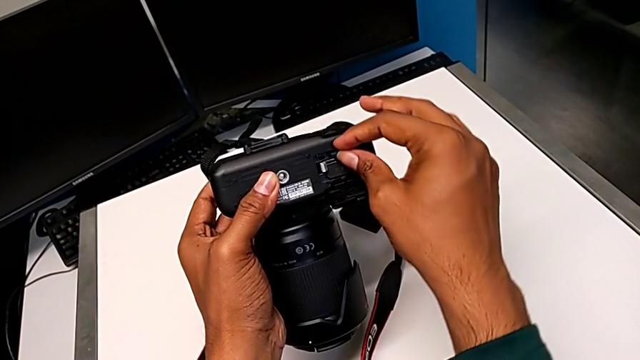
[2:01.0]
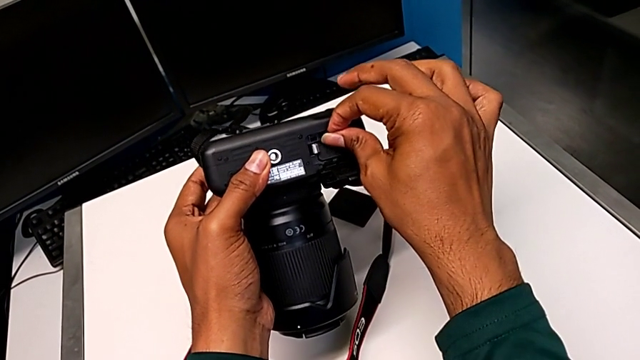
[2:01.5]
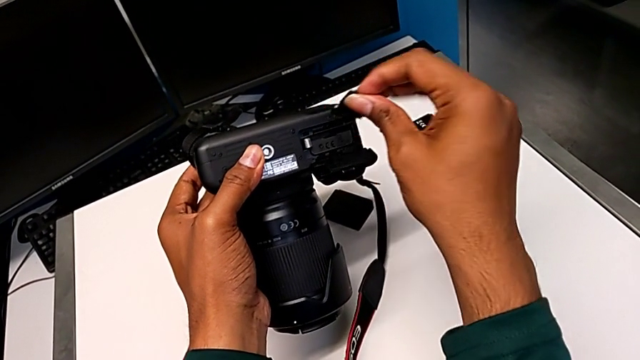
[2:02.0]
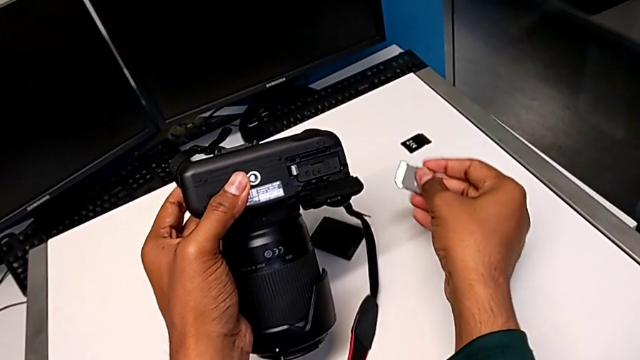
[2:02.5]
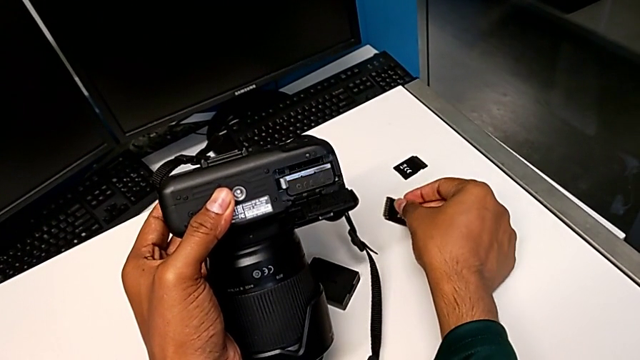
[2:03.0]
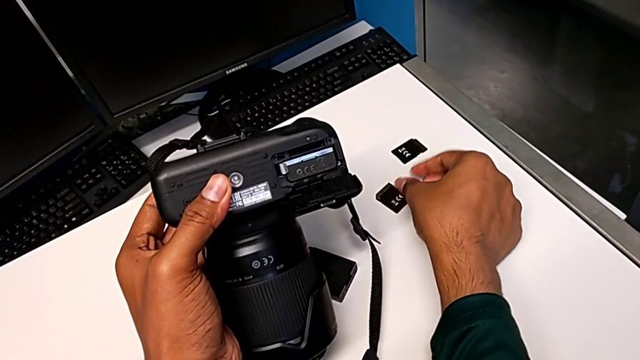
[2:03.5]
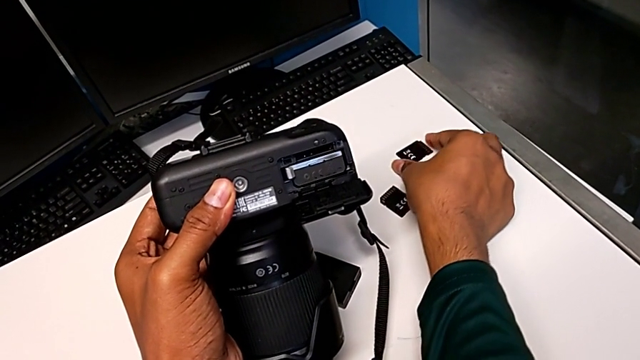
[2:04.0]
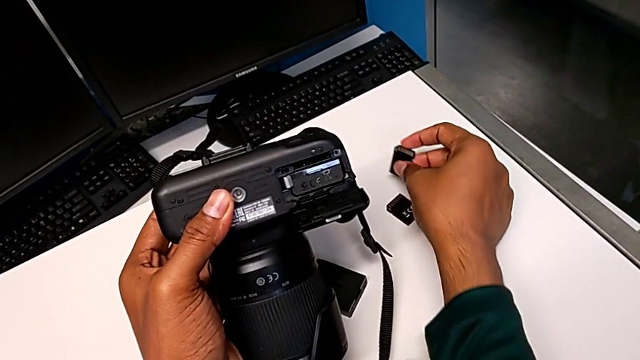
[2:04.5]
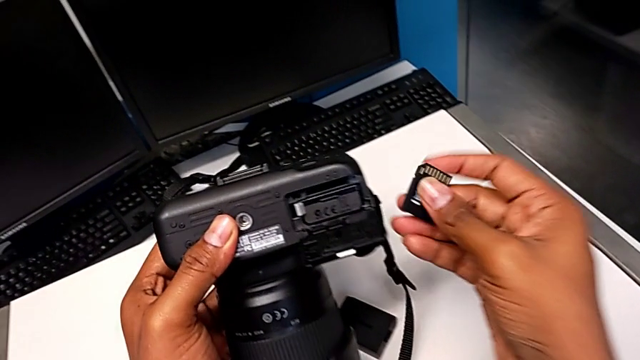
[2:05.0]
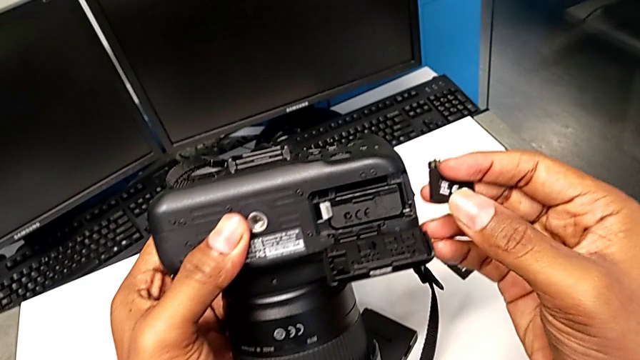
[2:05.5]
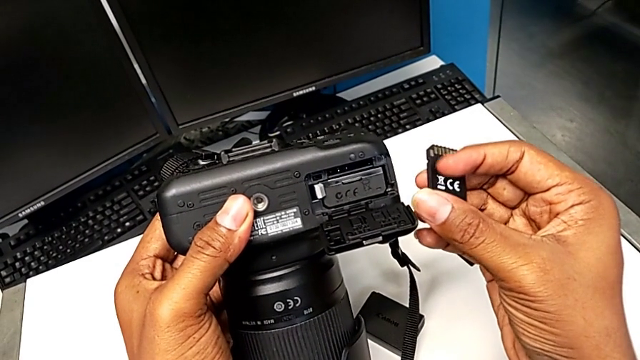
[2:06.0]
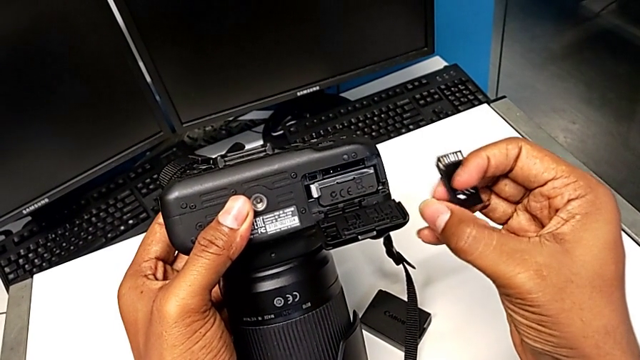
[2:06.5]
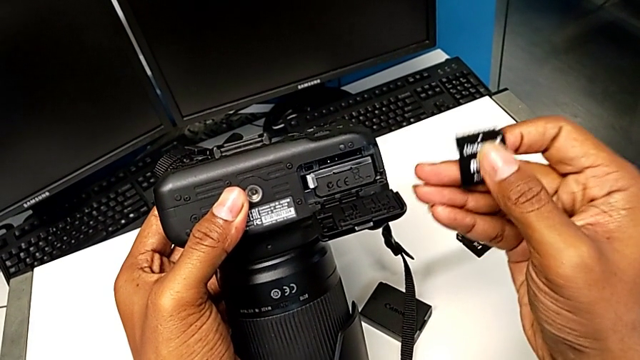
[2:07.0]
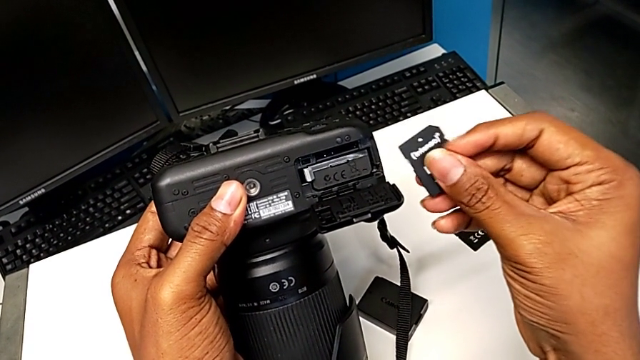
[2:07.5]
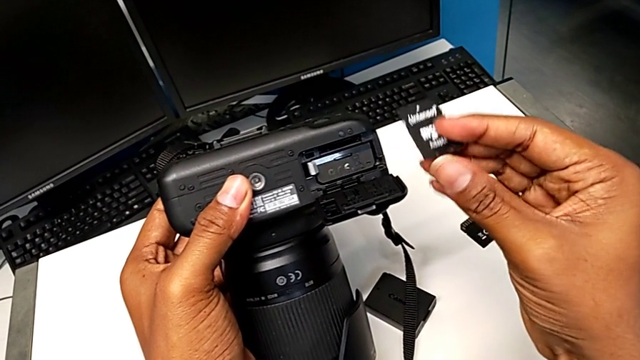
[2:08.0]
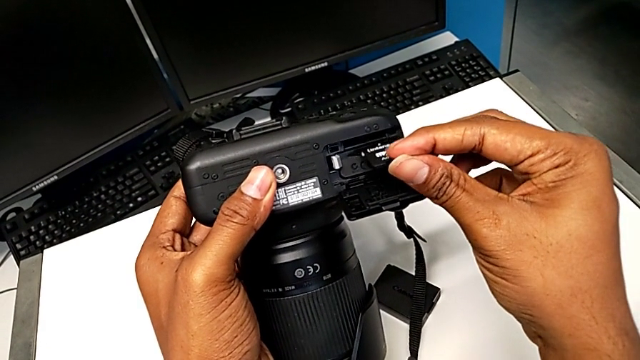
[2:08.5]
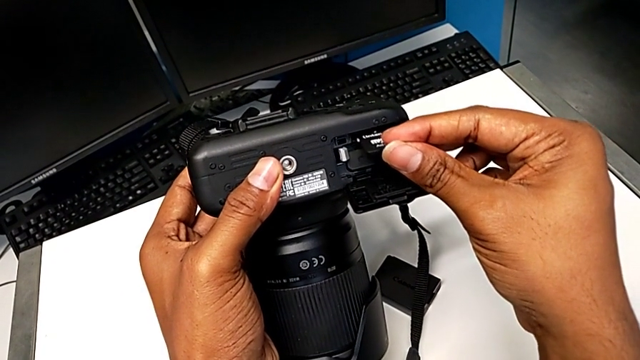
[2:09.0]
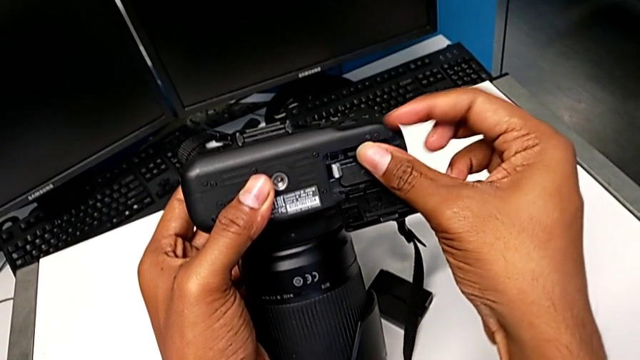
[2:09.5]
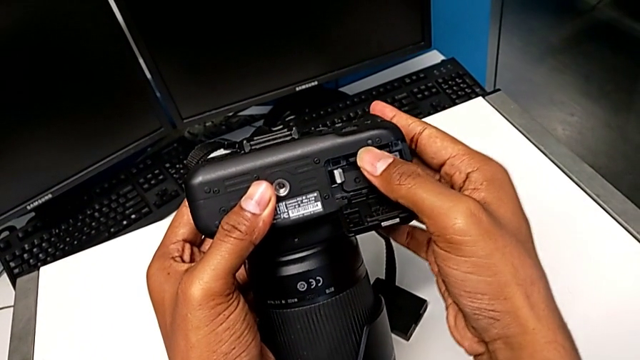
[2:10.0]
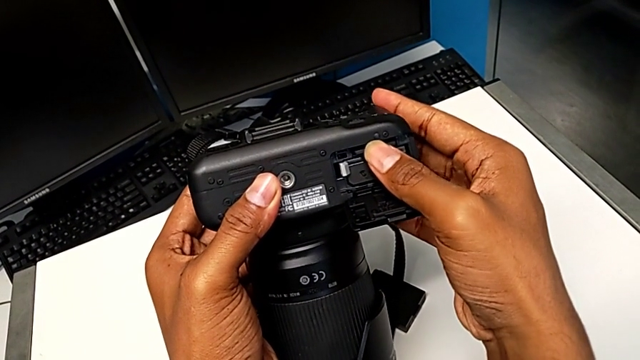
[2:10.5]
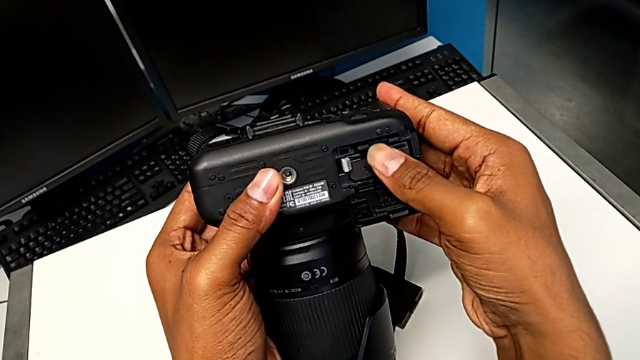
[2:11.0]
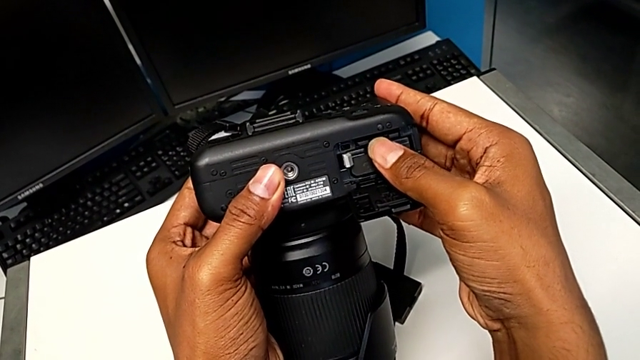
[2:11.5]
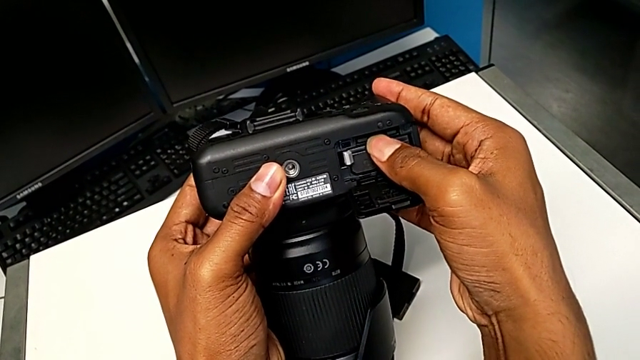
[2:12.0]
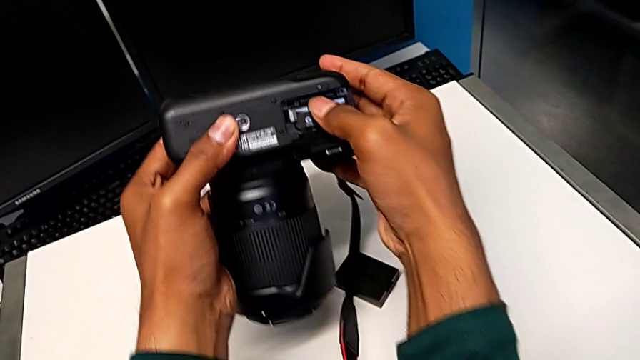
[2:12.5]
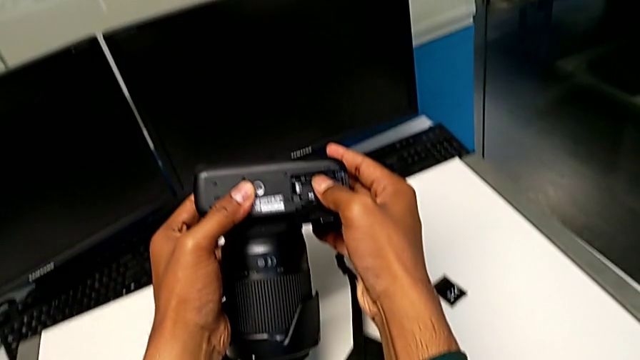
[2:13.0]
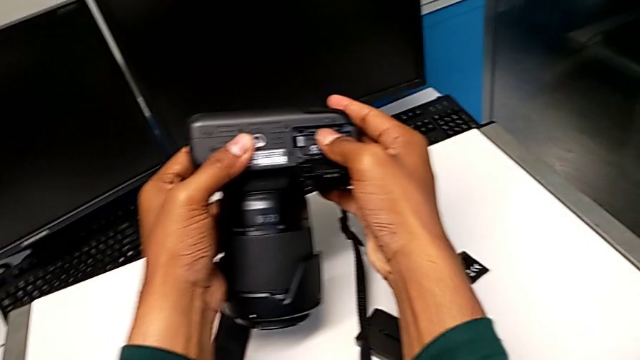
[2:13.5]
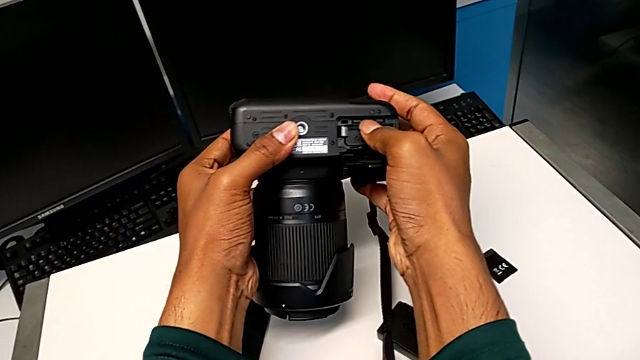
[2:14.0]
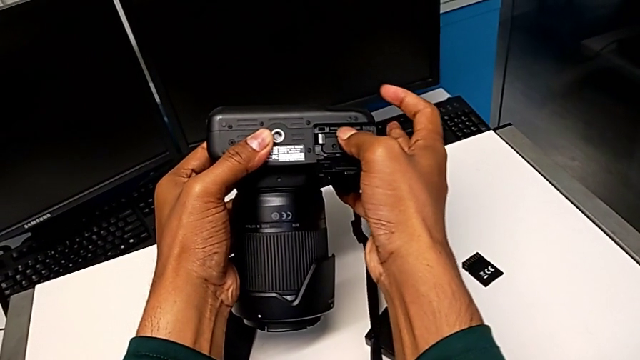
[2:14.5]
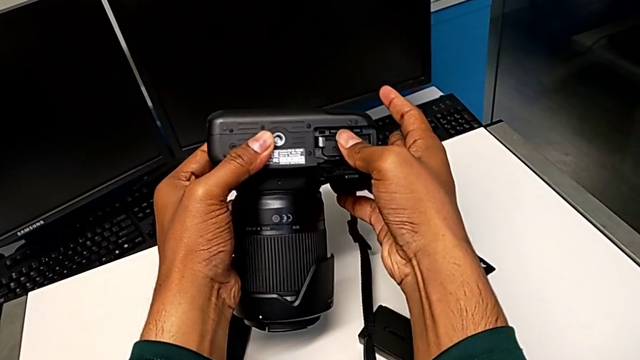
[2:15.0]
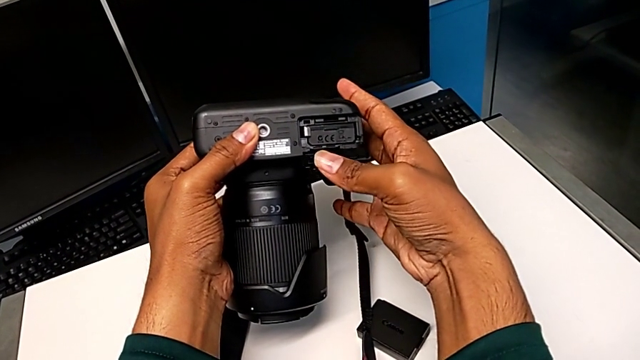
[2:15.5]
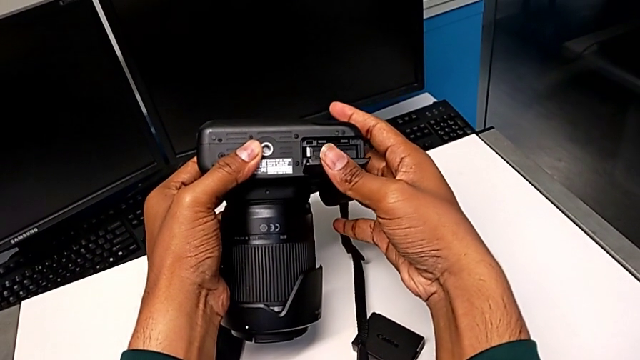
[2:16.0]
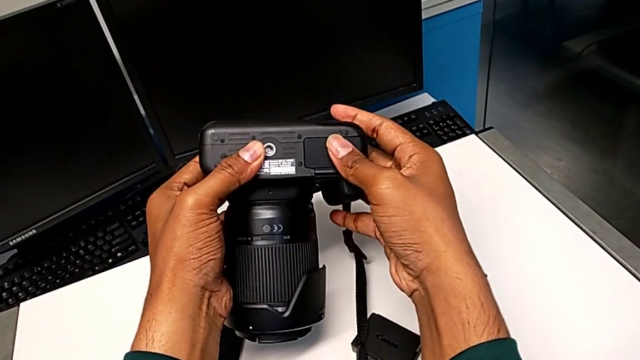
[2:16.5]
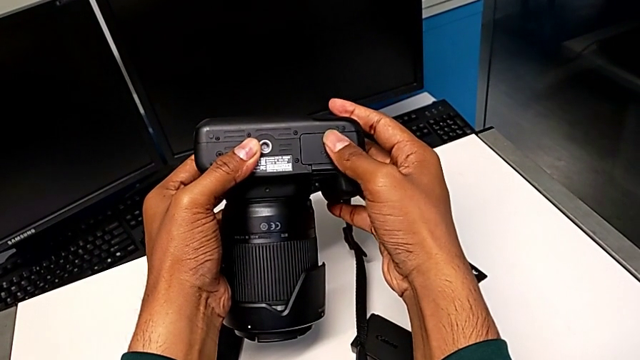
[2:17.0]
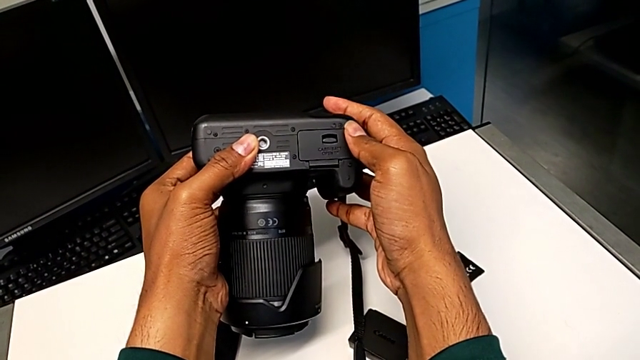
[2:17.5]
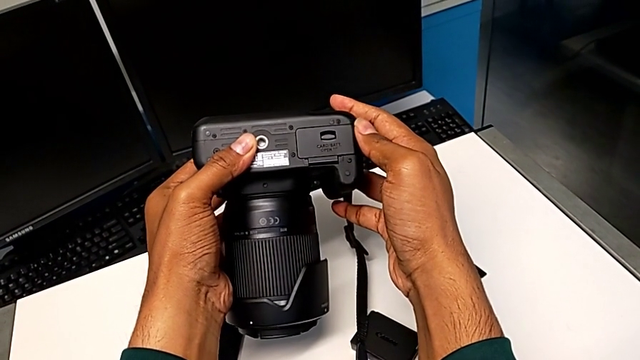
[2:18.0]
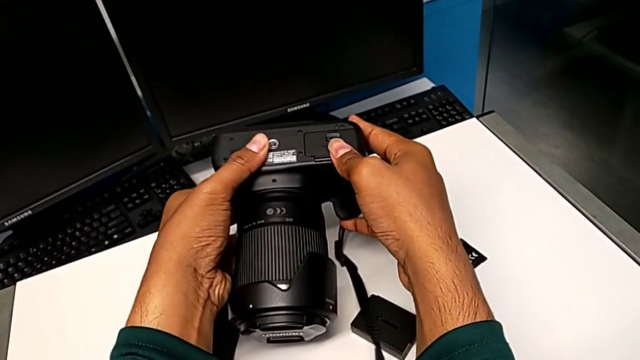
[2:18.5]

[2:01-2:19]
The camera wearer is exchanging the SD card from the DSLR. They pull the old SD card, place it, lift the new SD card, rotate it, insert it, push it and close the battery door.
